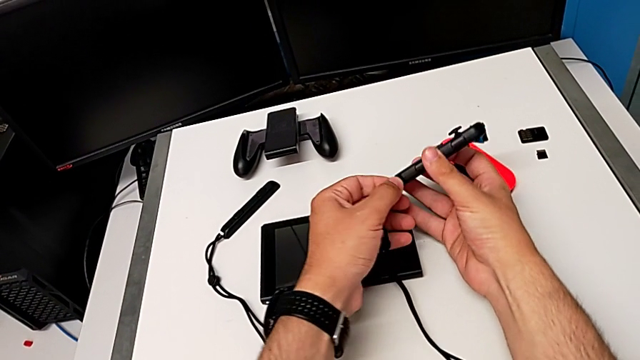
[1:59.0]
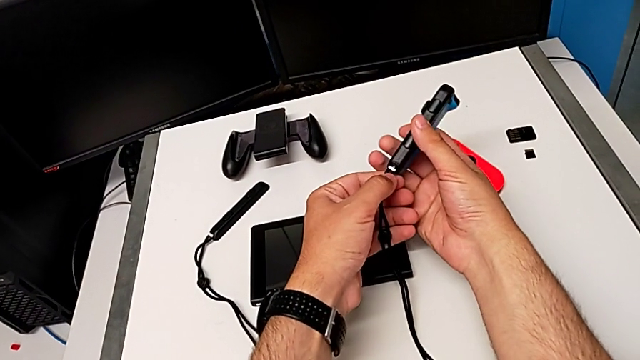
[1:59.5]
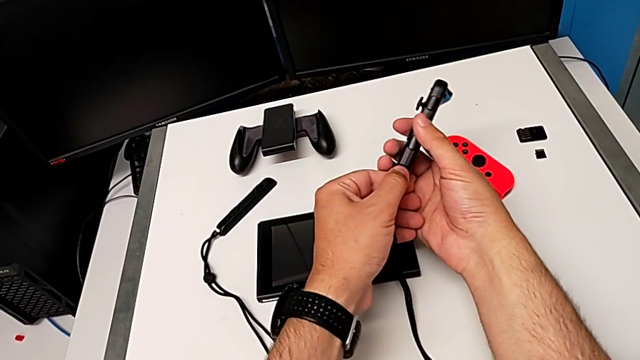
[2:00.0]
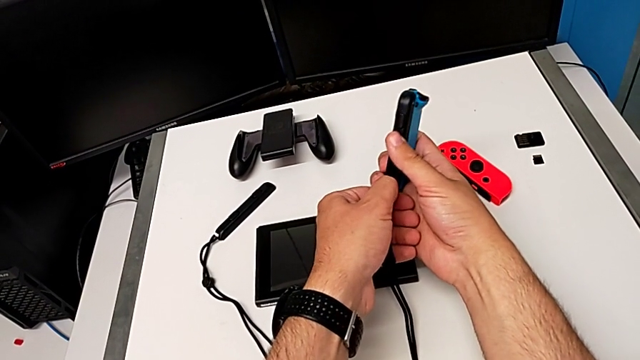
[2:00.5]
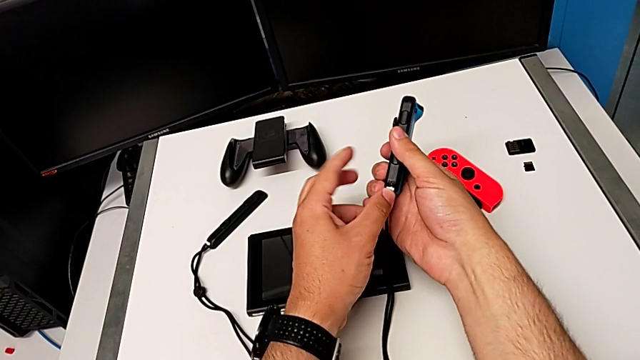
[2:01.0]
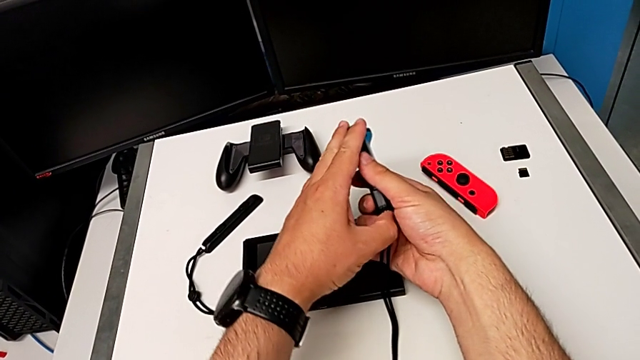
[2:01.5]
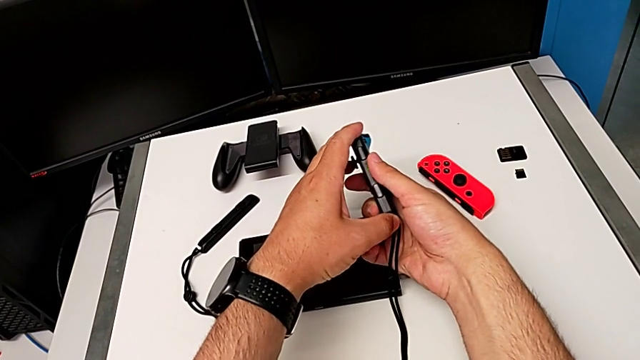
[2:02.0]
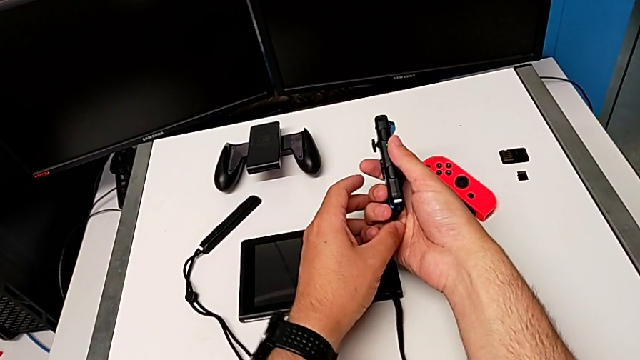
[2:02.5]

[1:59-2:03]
The camera wearer is detaching the Joy-Con controller from the Nintendo Switch. They pull the Joy-Con strap lock, trying to connect it in the wrong way, and press it.

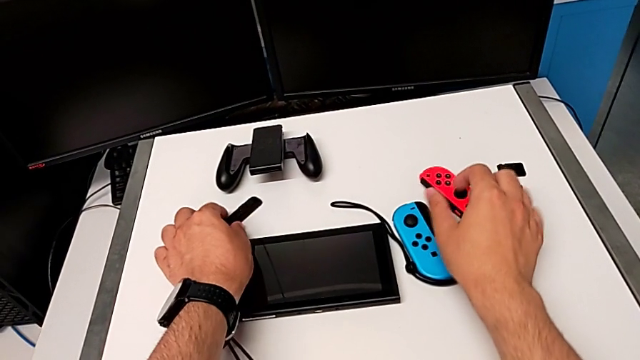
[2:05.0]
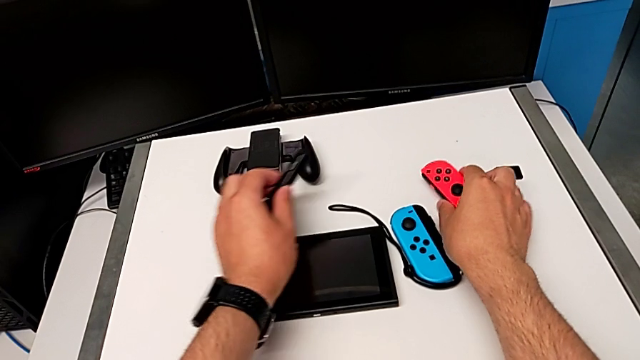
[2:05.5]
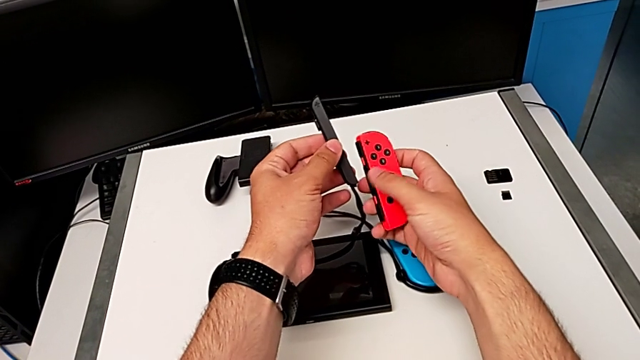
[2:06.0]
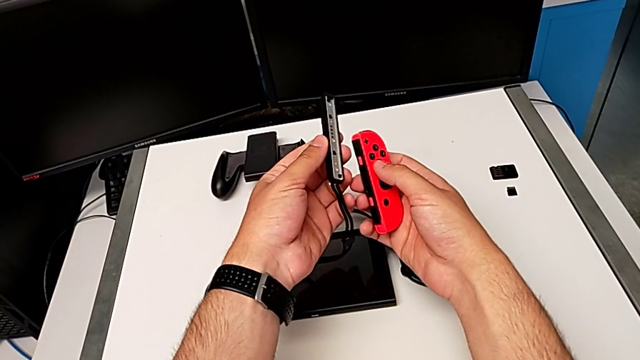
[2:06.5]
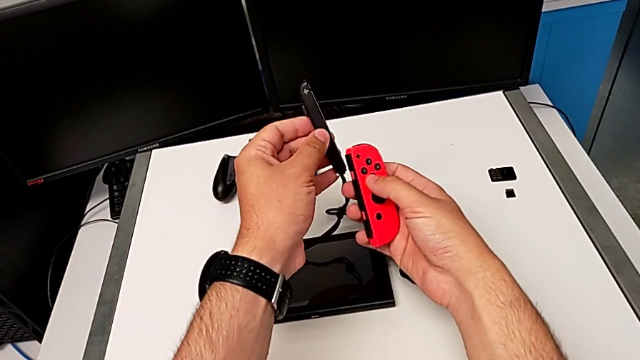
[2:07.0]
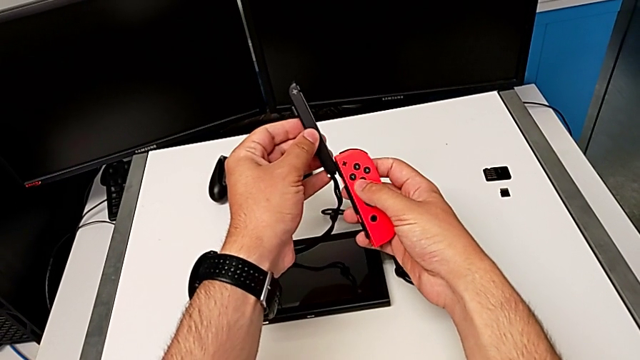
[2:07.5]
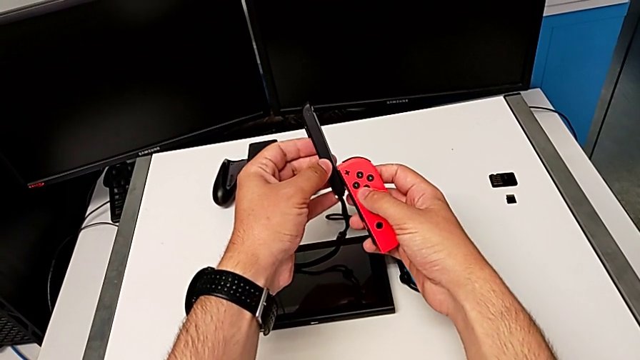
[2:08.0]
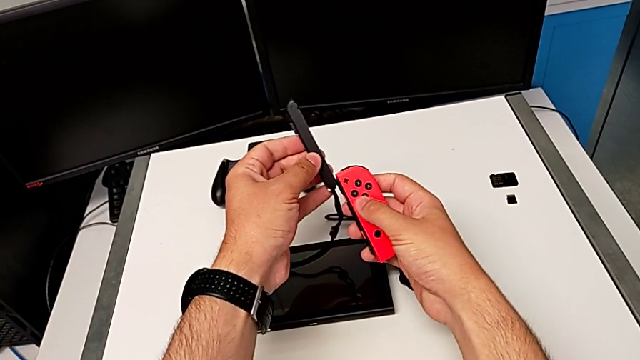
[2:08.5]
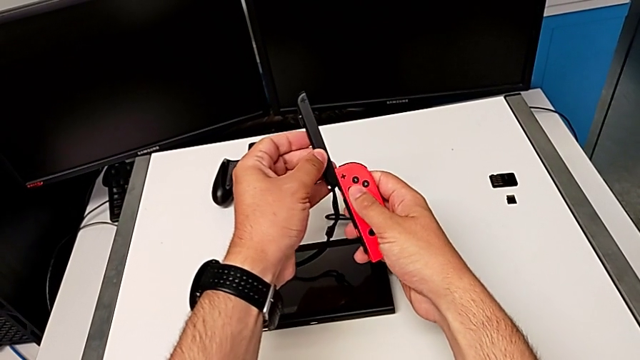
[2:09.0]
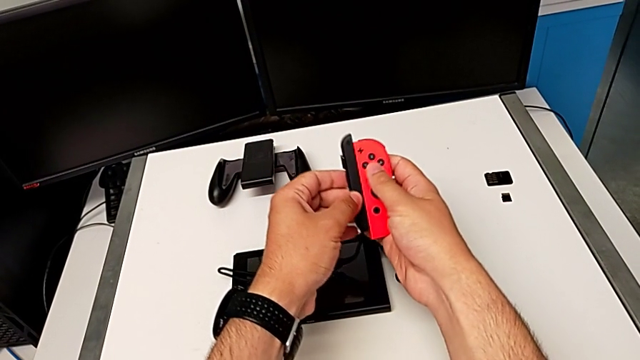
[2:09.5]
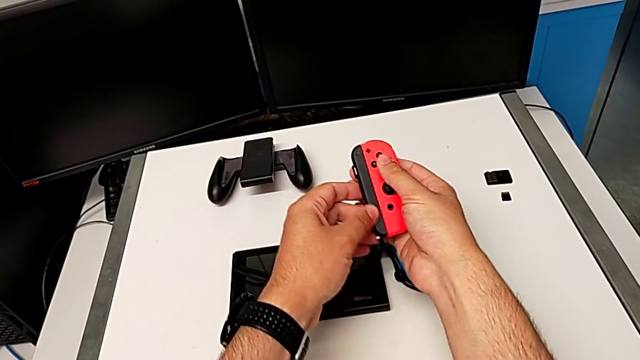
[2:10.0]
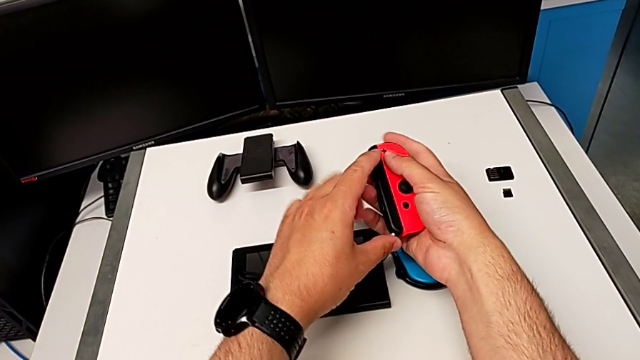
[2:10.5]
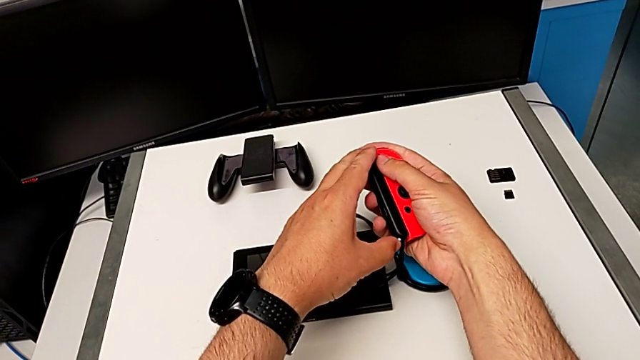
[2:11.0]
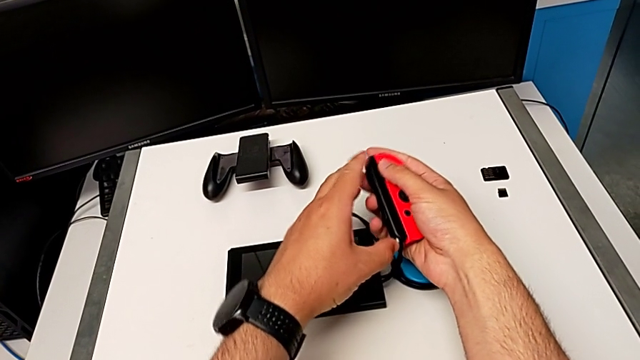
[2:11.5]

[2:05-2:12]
The camera wearer attaches the Joy-Con controller and strap. They grab the red Joy-Con controller, align the Joy-Con strap, slide it and press the Joy-Con strap lock.

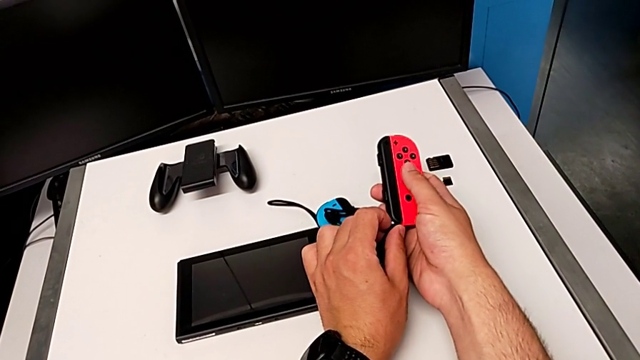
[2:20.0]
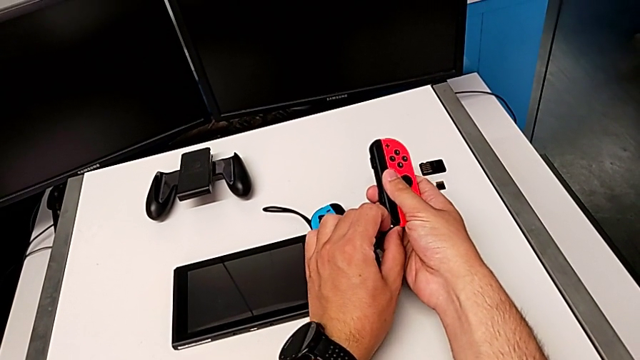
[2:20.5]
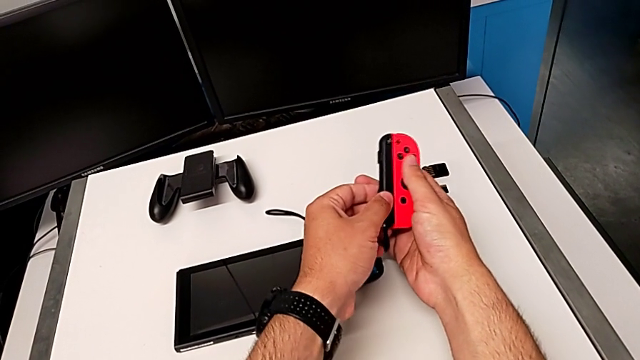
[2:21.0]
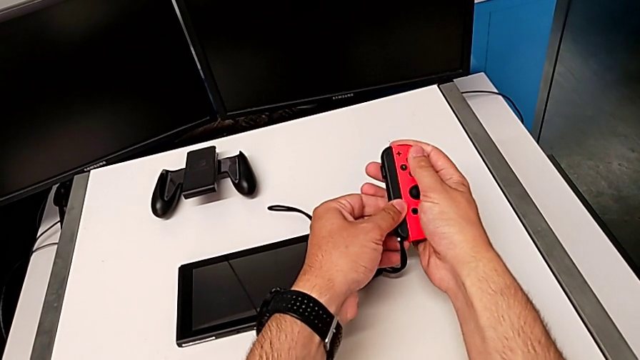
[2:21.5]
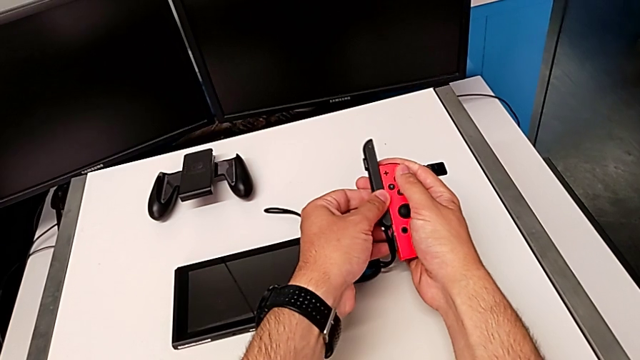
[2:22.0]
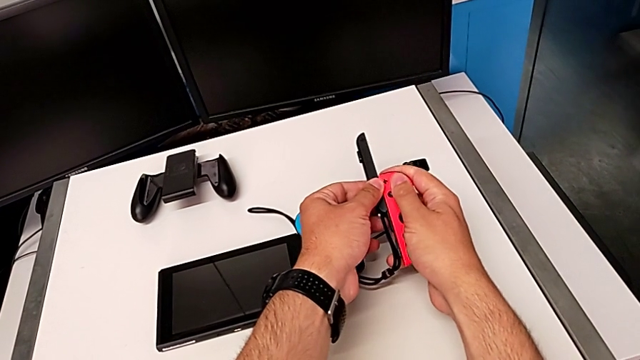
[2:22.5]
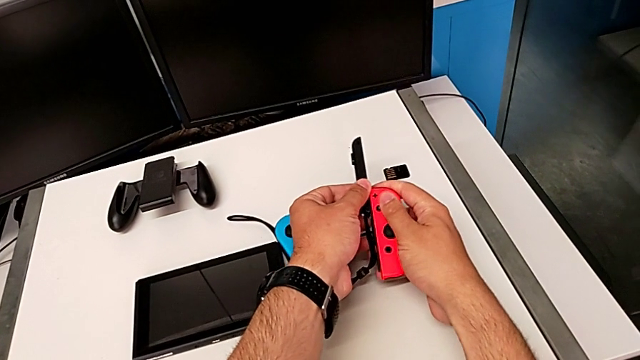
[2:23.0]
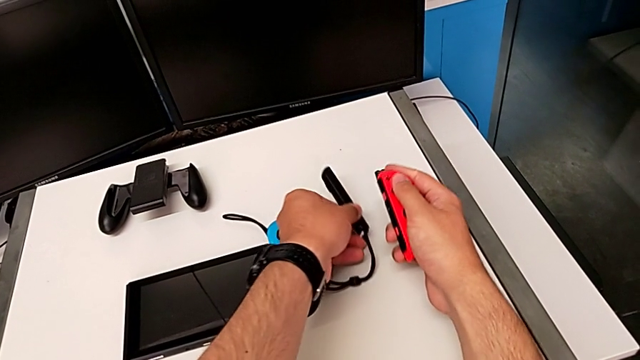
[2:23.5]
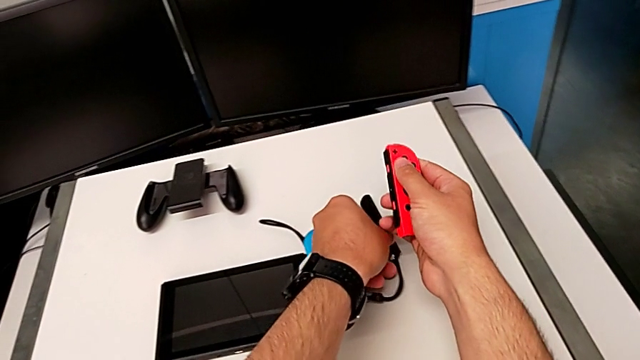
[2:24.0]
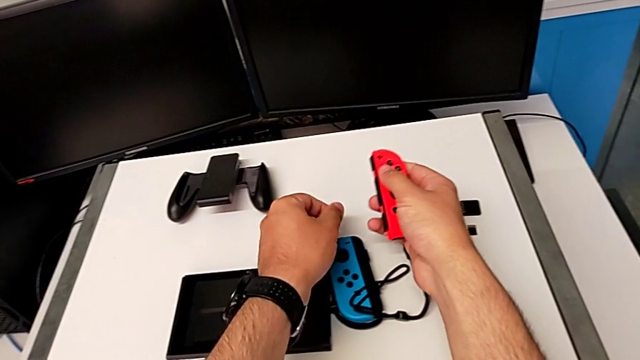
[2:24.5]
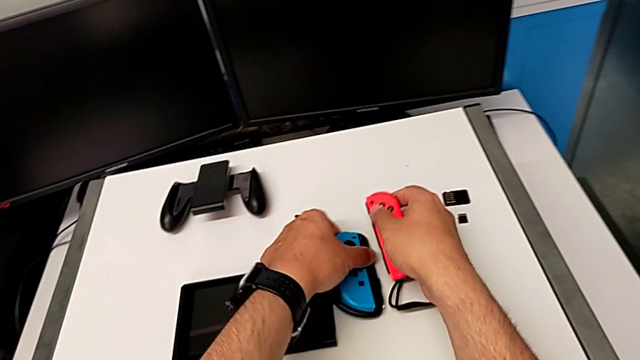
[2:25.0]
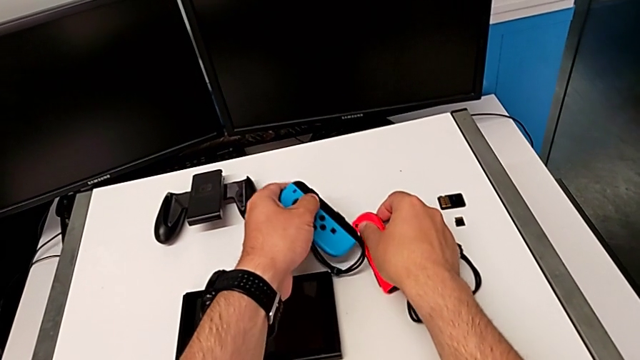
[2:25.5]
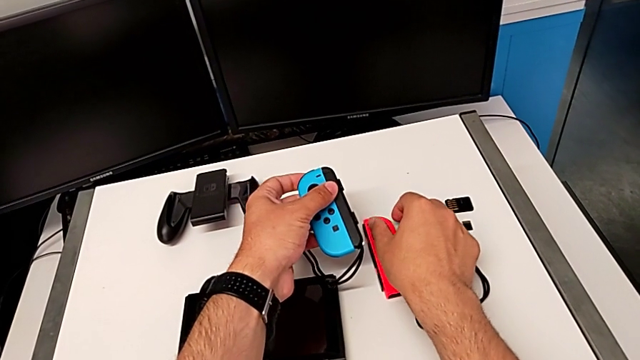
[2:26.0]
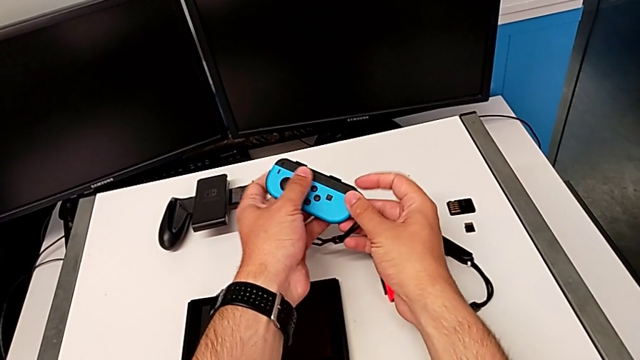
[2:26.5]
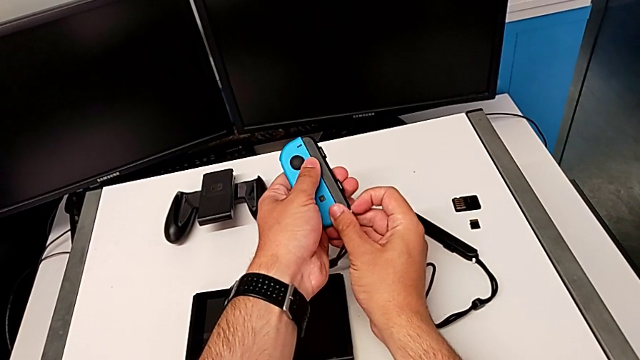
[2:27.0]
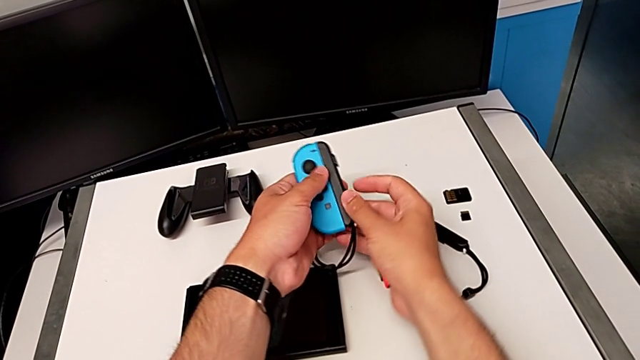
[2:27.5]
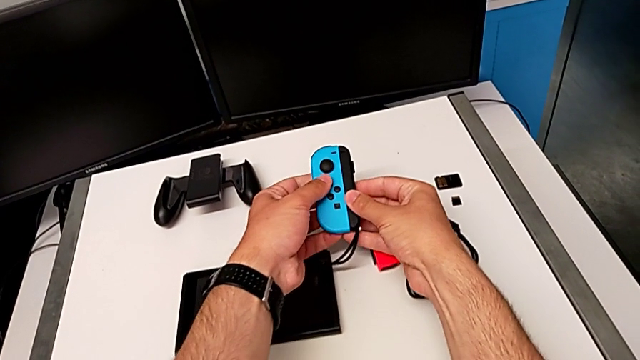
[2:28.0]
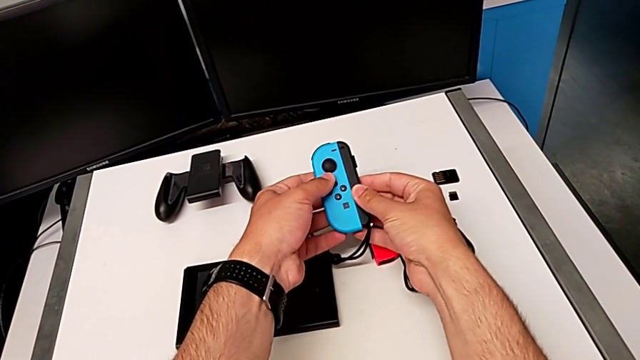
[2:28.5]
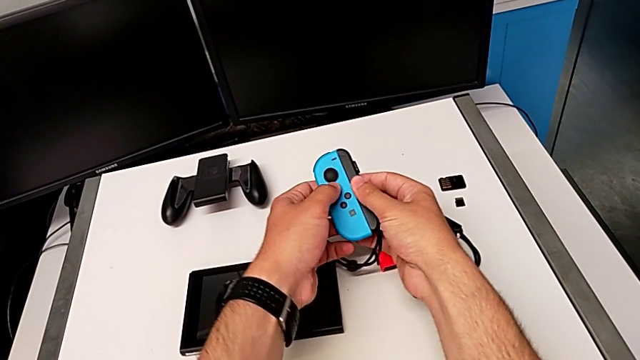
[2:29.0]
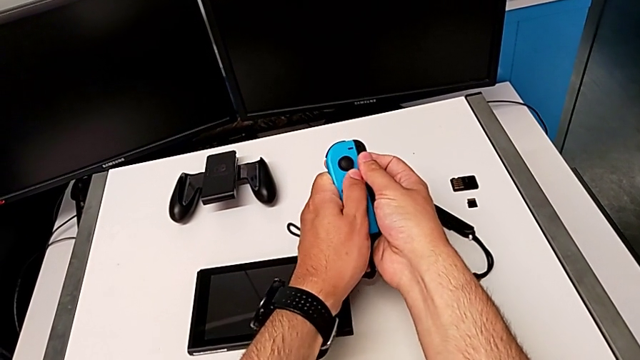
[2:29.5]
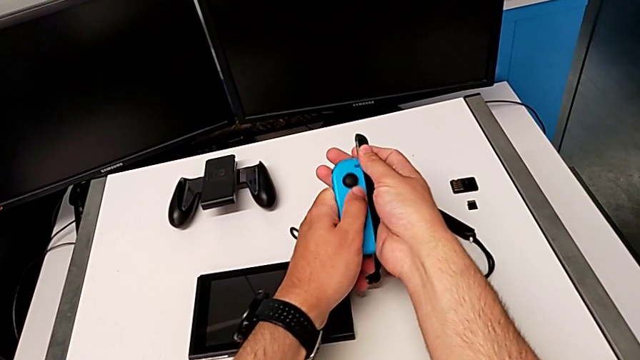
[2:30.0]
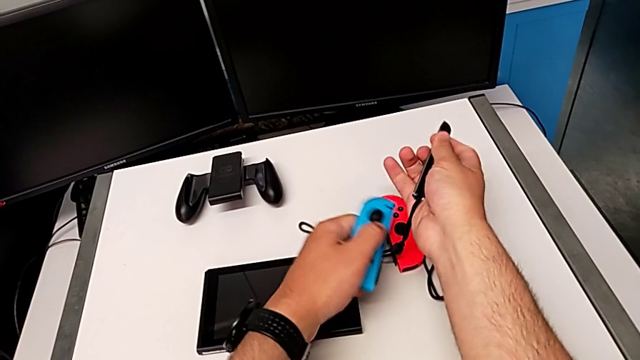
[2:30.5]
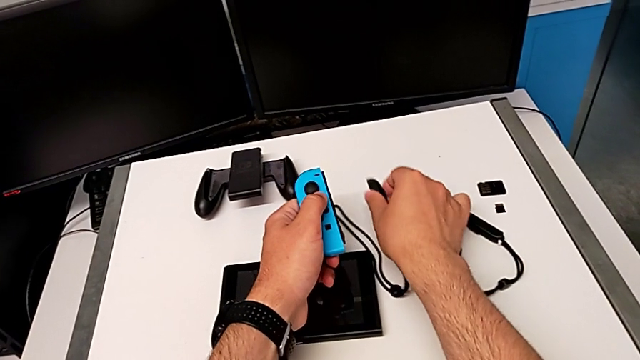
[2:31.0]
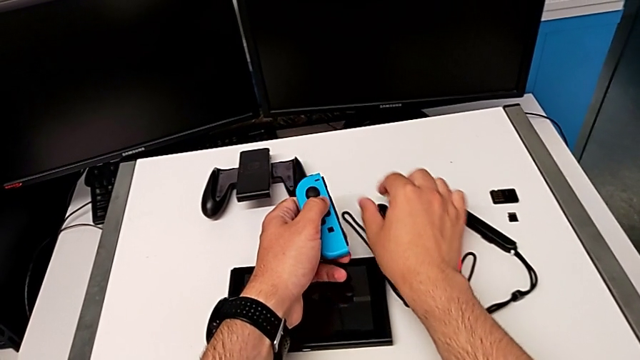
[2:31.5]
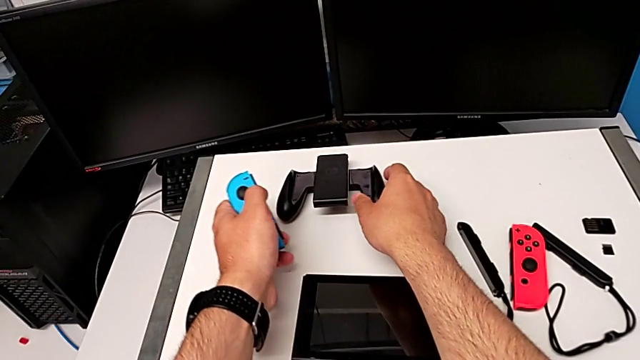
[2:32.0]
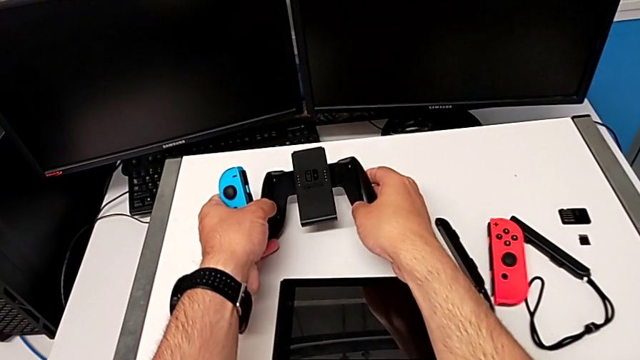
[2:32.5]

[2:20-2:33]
The camera wearer detaches the Joy-Con controller and the strap. They pull the Joy-Con strap lock, slide the red Joy-Con strap, place it, grab the blue Joy-Con controller, lift it, pull the Joy-Con strap lock, slide the Joy-Con controller, place the Nintendo Switch and grab the comfort grip.
